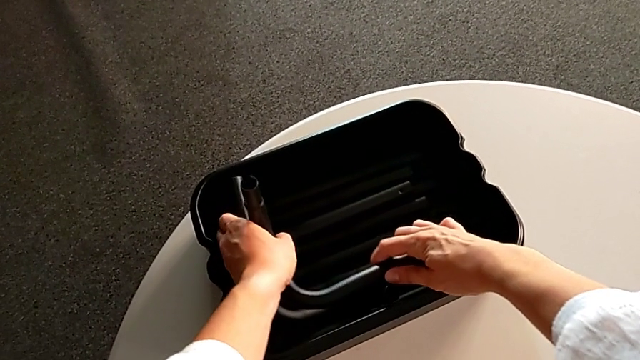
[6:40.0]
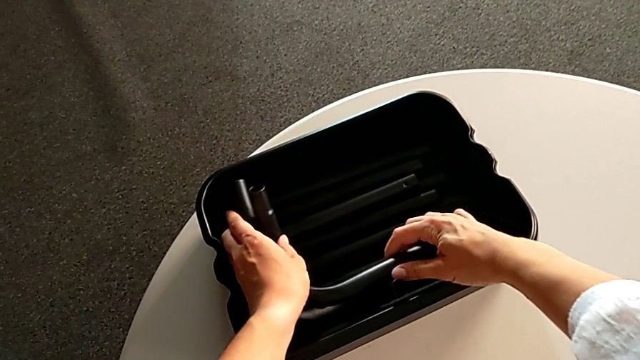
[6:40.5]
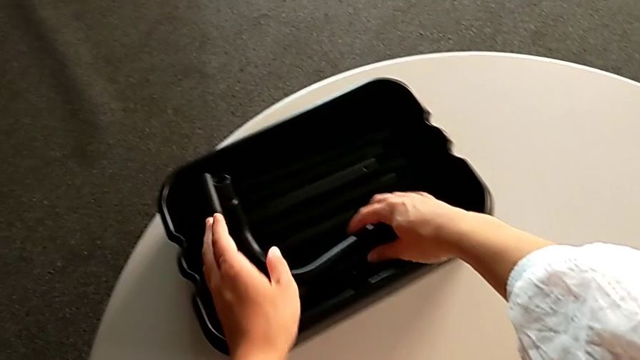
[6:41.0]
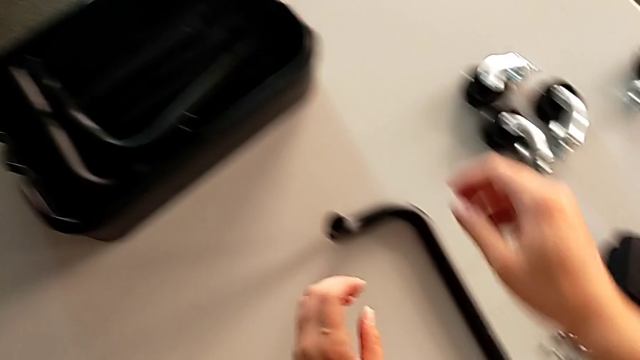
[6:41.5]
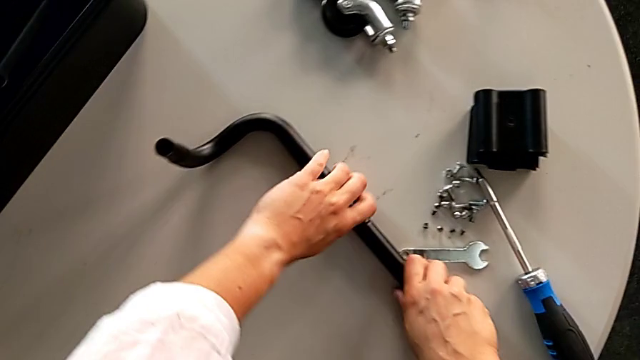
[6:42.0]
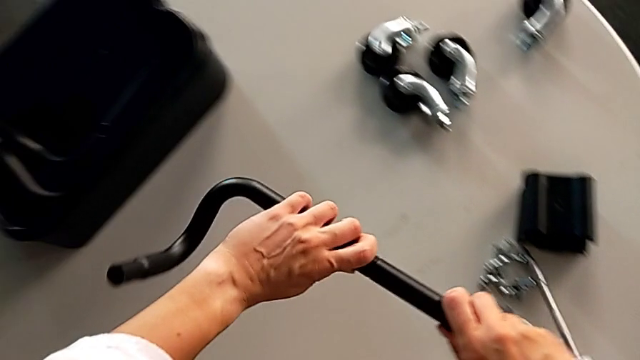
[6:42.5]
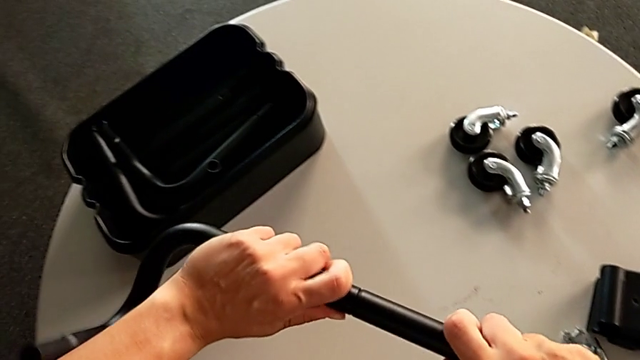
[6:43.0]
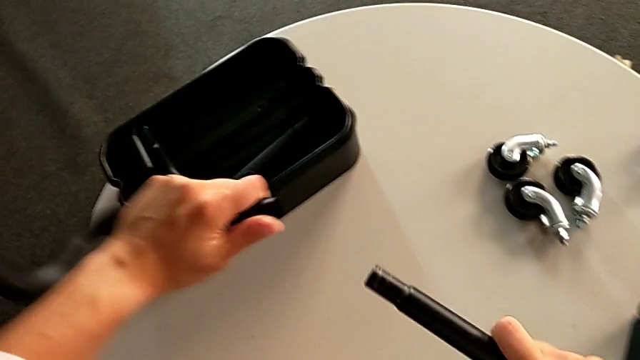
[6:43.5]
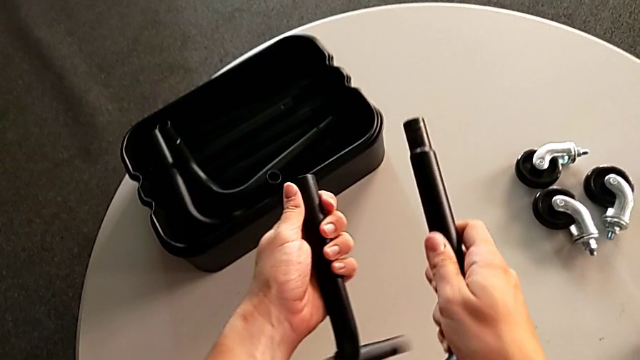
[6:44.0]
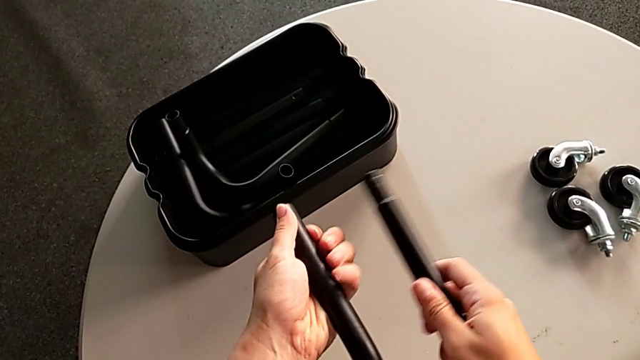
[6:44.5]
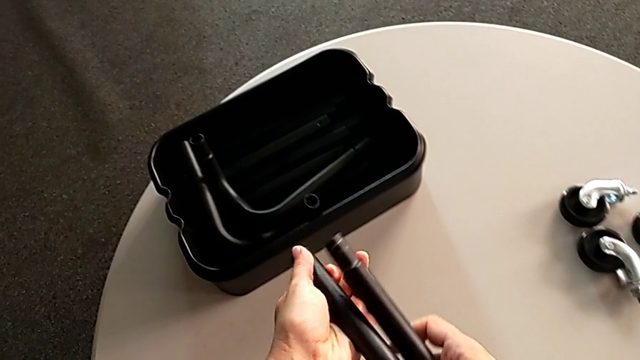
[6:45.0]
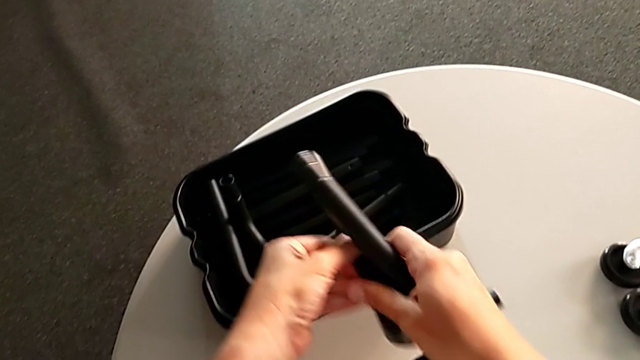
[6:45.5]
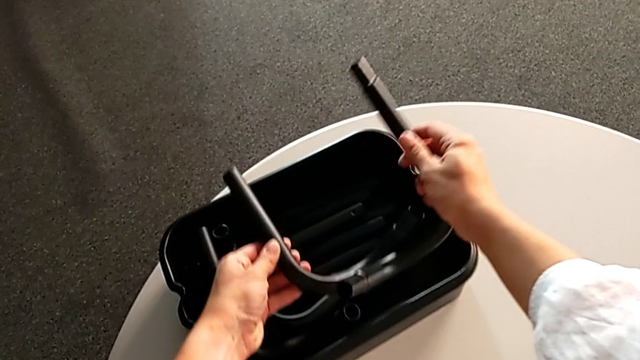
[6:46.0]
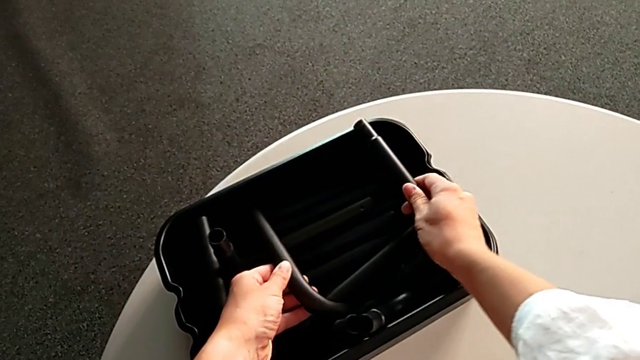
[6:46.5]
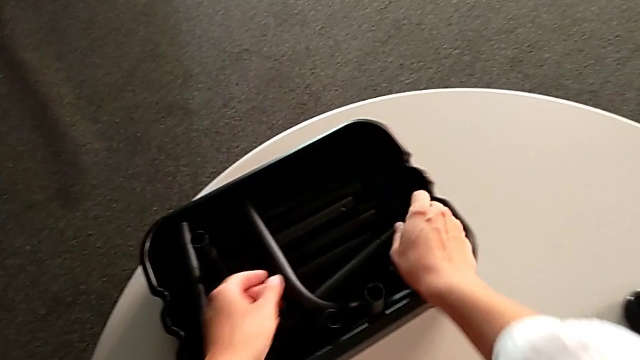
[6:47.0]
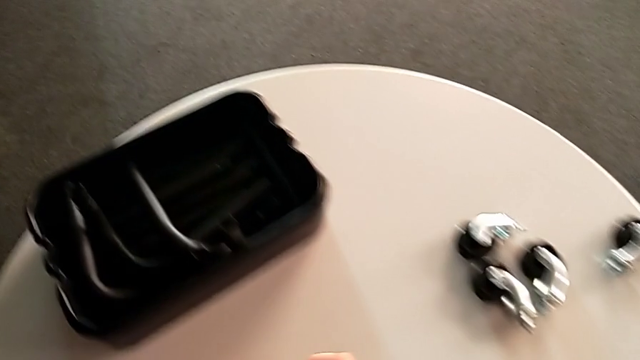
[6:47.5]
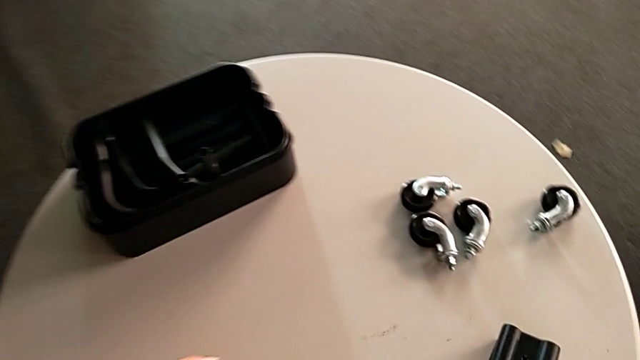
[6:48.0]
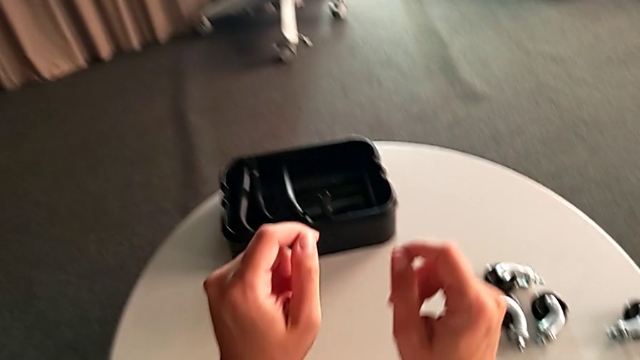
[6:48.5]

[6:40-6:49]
The camera wearer is disassembling the base frame of the rolling cart. They disassemble the second half frame and place the half frame.
